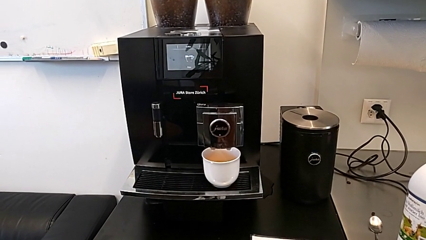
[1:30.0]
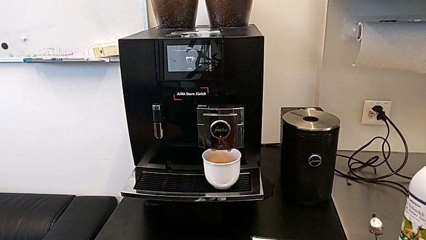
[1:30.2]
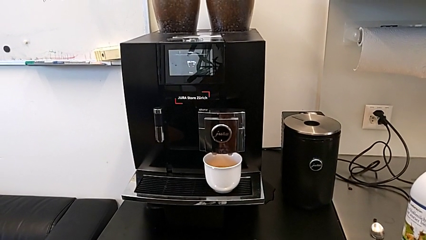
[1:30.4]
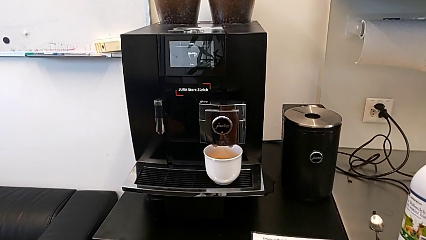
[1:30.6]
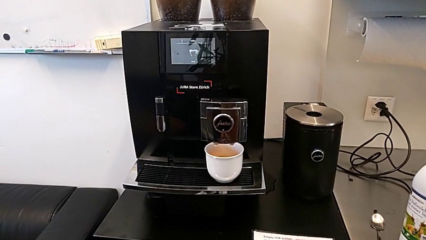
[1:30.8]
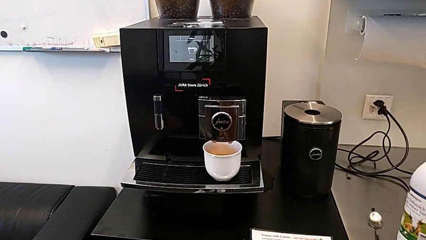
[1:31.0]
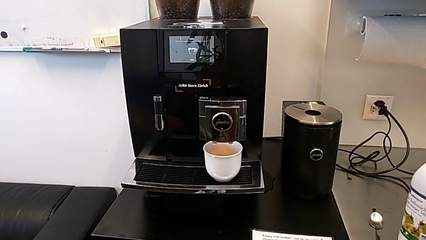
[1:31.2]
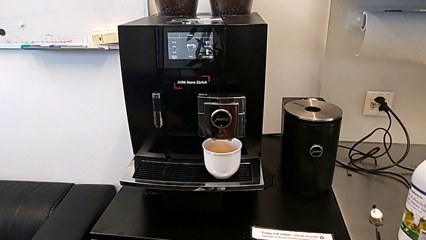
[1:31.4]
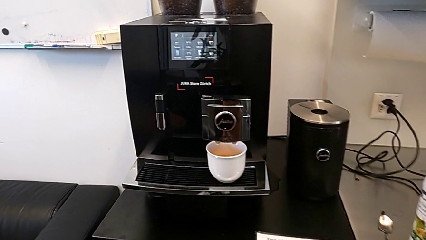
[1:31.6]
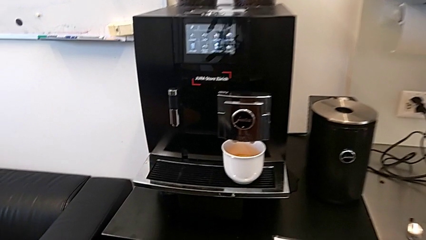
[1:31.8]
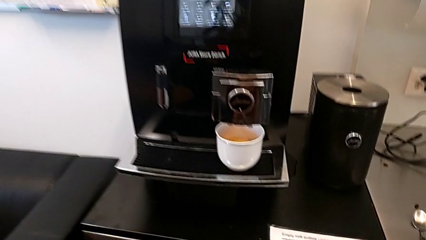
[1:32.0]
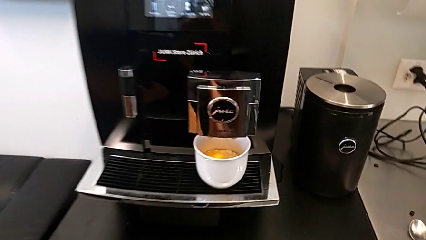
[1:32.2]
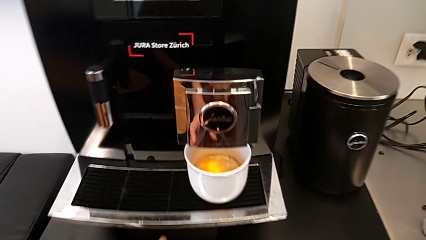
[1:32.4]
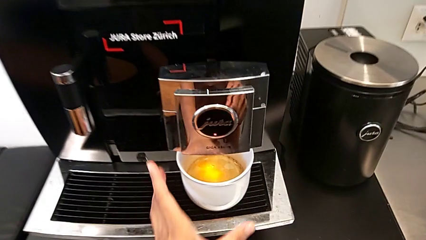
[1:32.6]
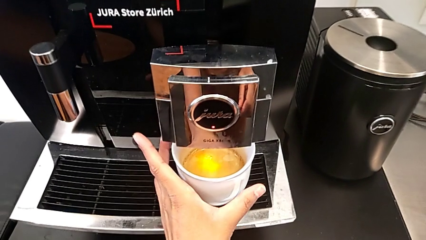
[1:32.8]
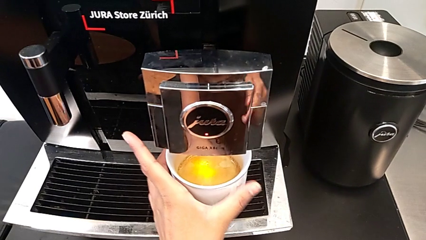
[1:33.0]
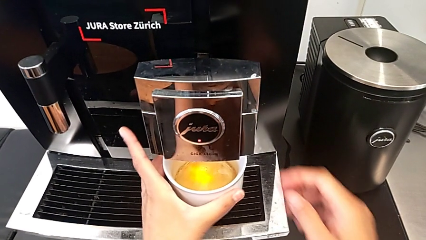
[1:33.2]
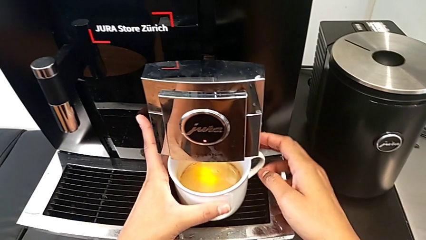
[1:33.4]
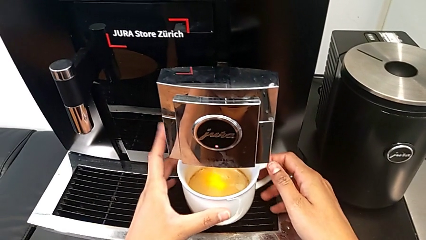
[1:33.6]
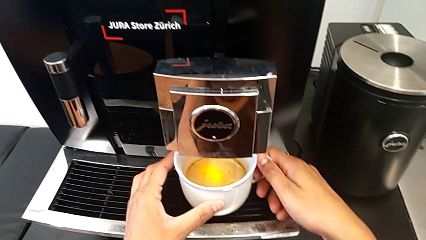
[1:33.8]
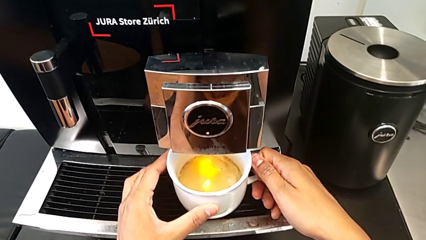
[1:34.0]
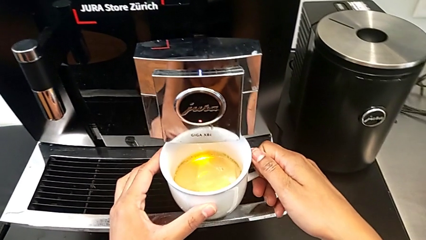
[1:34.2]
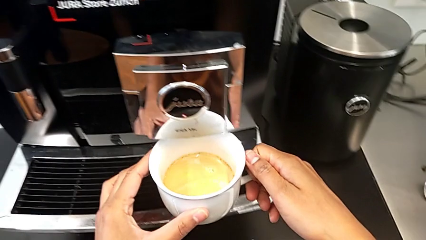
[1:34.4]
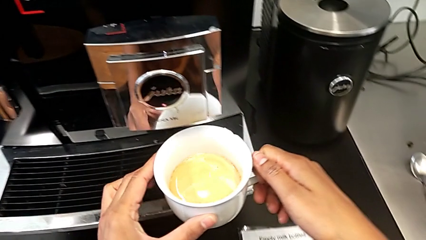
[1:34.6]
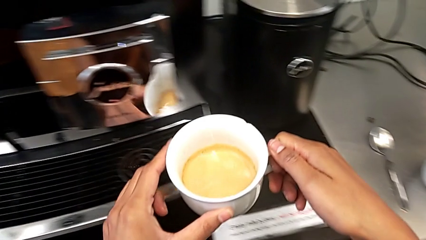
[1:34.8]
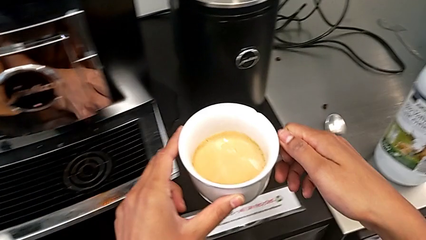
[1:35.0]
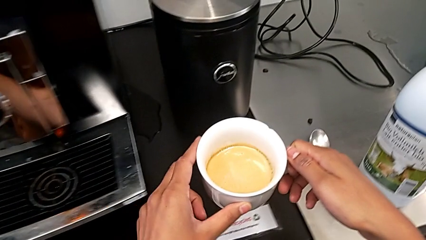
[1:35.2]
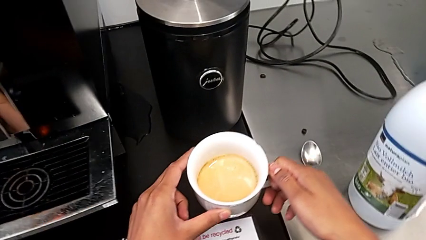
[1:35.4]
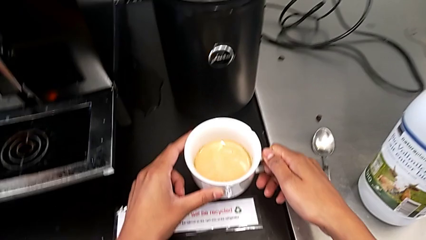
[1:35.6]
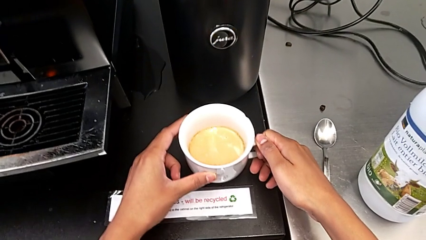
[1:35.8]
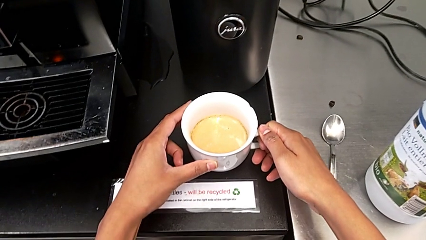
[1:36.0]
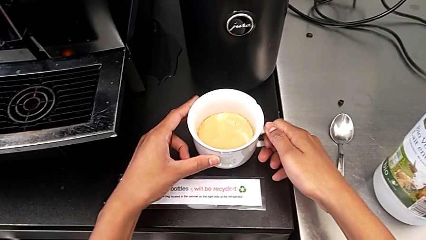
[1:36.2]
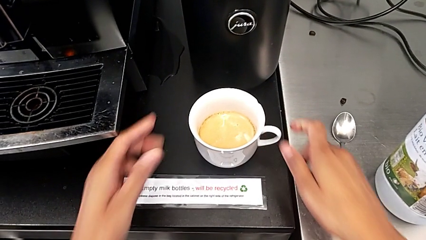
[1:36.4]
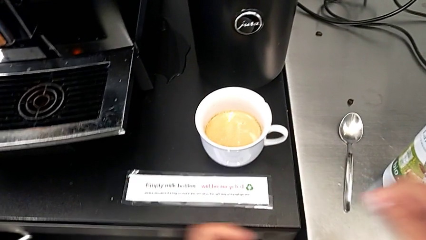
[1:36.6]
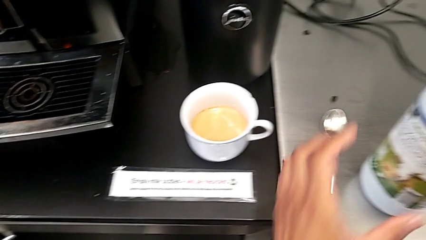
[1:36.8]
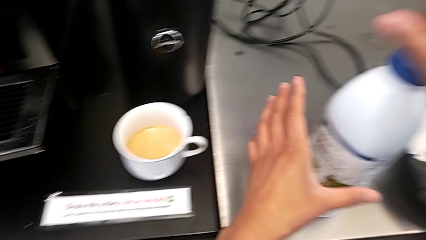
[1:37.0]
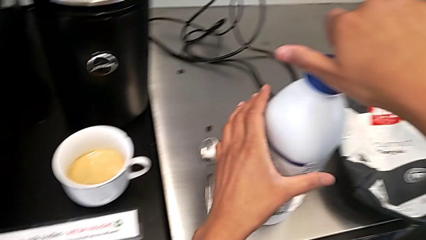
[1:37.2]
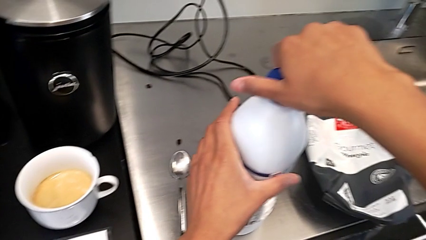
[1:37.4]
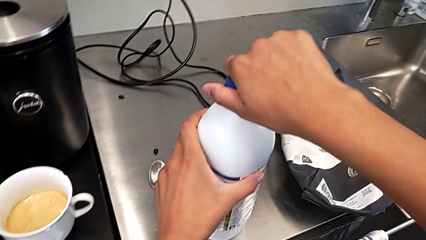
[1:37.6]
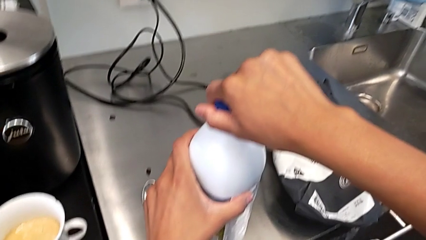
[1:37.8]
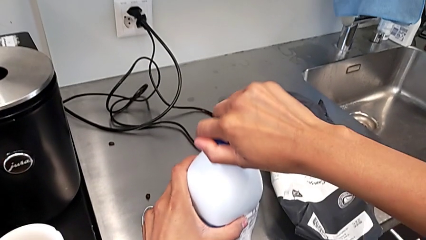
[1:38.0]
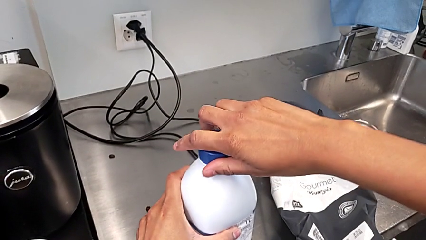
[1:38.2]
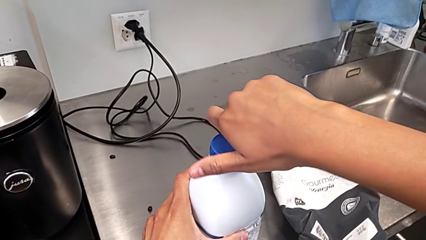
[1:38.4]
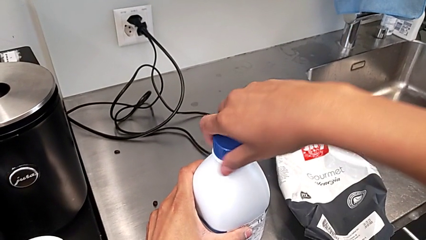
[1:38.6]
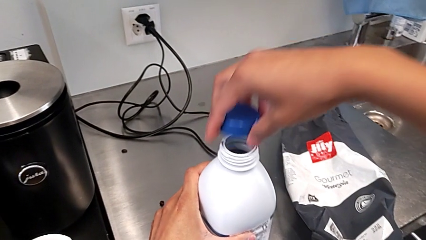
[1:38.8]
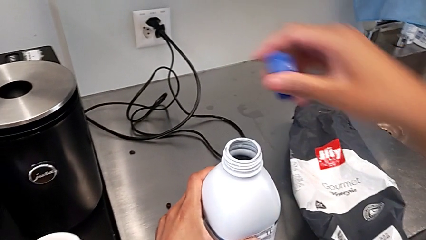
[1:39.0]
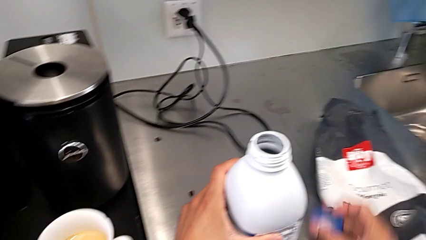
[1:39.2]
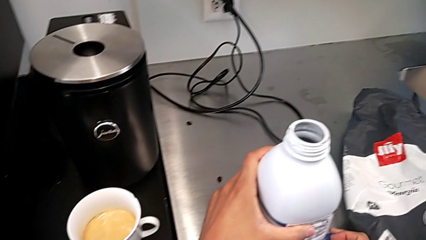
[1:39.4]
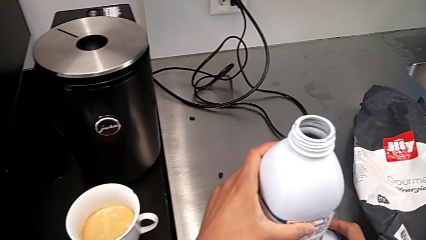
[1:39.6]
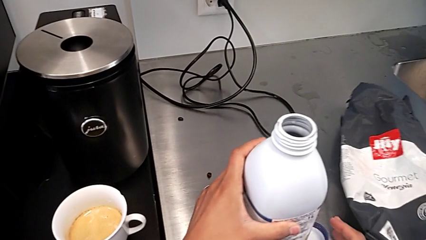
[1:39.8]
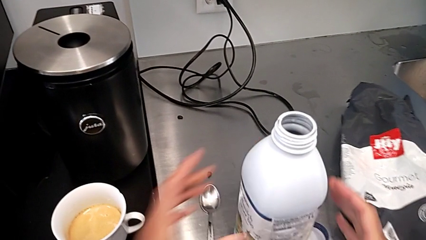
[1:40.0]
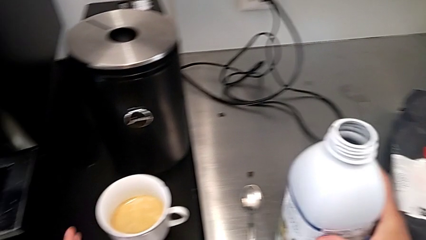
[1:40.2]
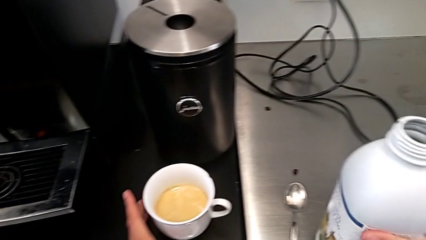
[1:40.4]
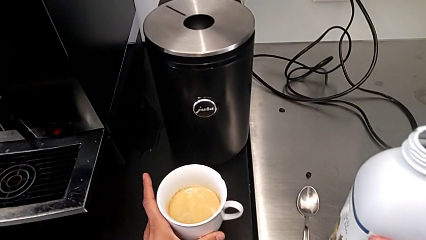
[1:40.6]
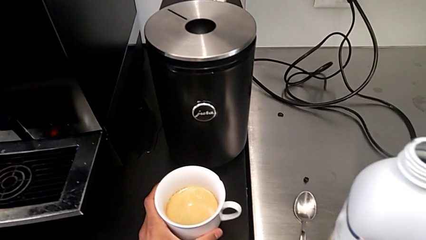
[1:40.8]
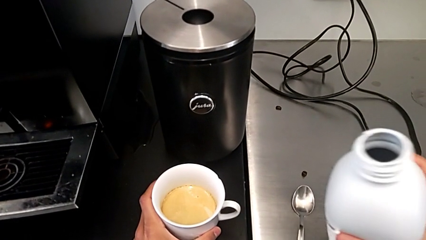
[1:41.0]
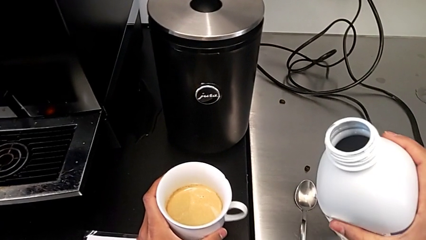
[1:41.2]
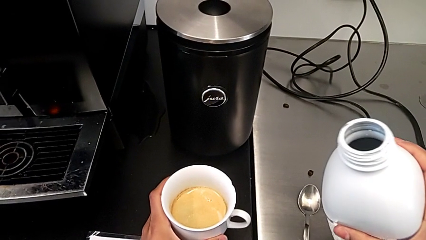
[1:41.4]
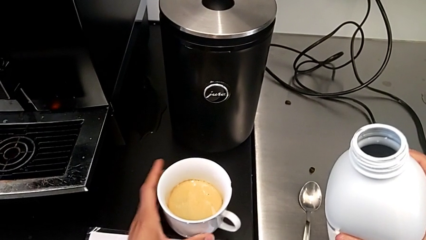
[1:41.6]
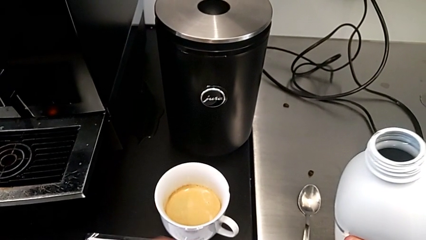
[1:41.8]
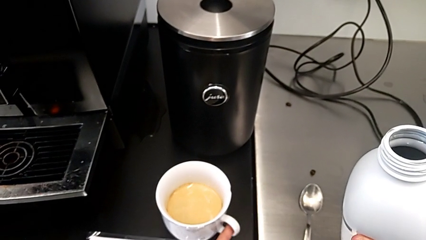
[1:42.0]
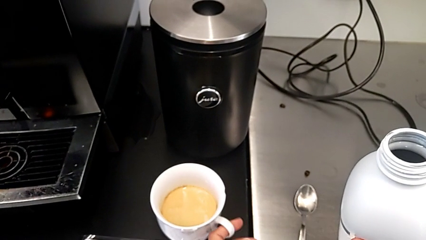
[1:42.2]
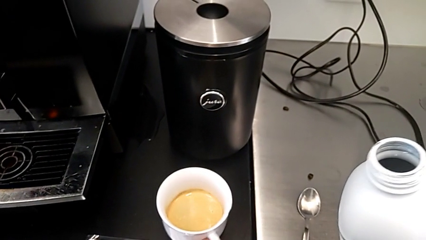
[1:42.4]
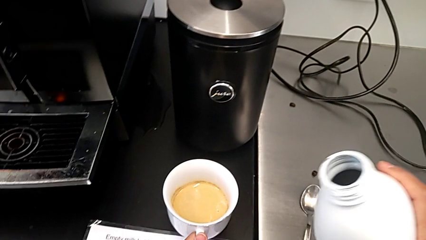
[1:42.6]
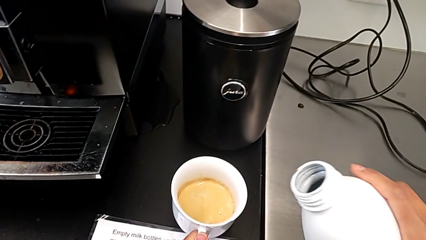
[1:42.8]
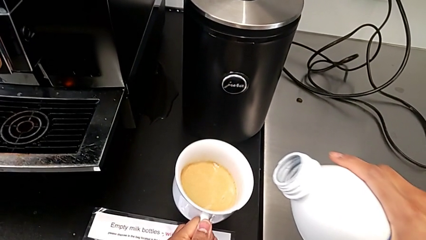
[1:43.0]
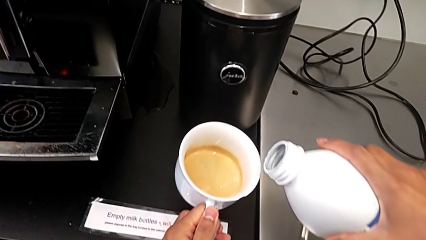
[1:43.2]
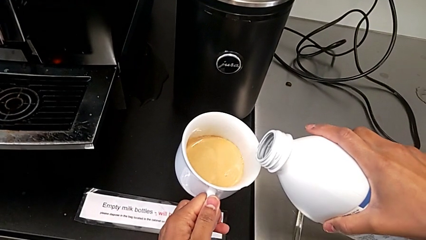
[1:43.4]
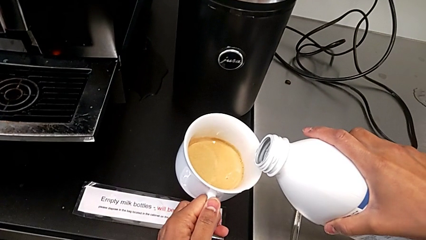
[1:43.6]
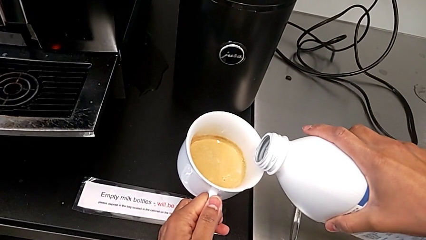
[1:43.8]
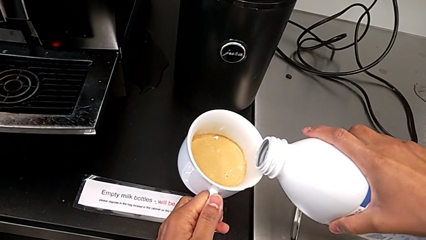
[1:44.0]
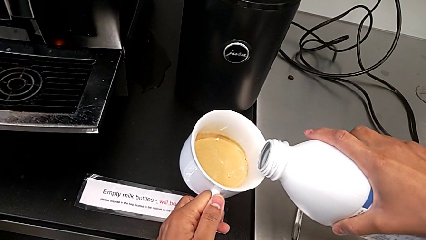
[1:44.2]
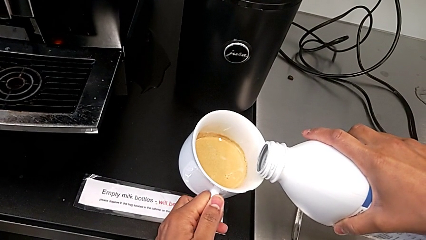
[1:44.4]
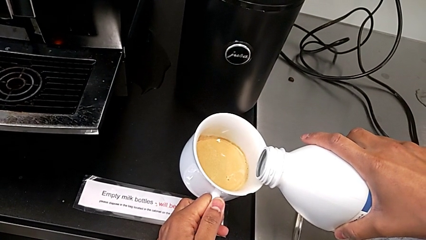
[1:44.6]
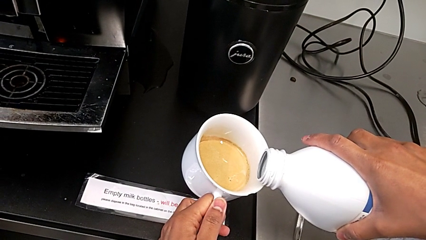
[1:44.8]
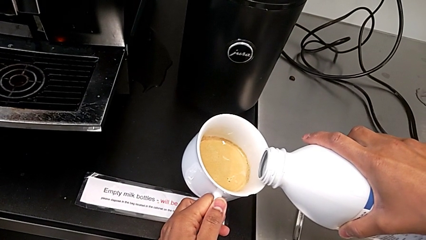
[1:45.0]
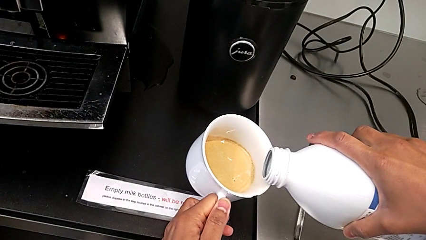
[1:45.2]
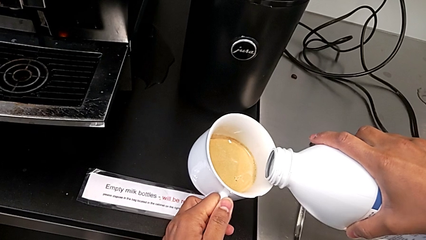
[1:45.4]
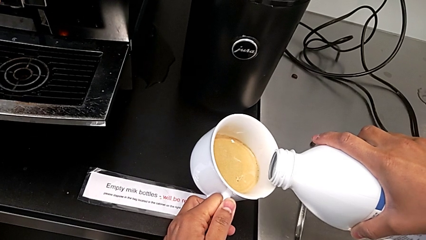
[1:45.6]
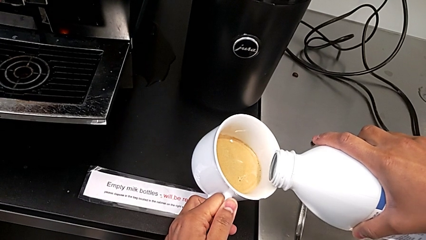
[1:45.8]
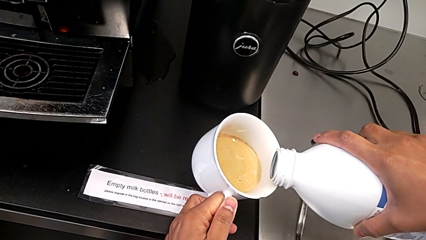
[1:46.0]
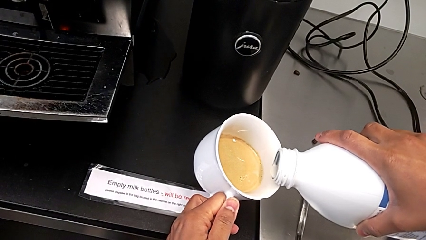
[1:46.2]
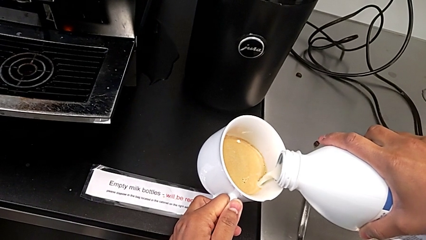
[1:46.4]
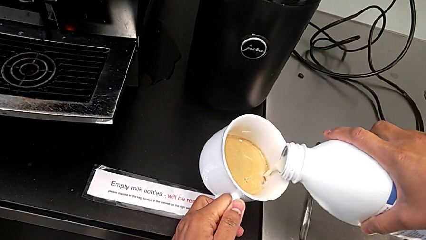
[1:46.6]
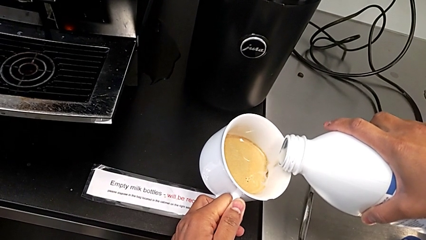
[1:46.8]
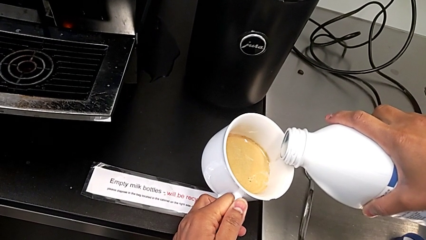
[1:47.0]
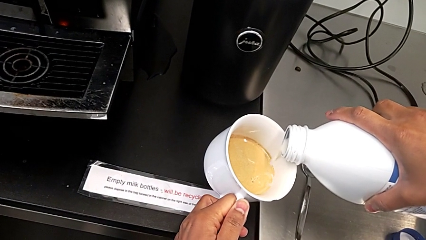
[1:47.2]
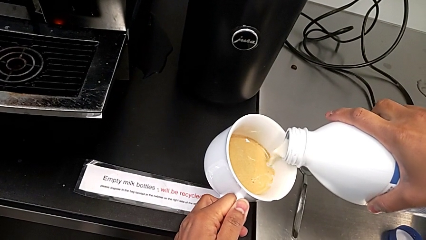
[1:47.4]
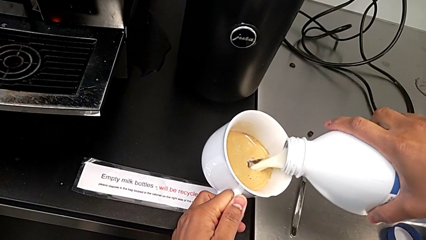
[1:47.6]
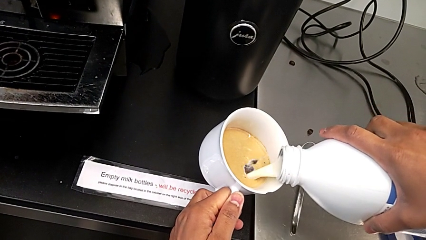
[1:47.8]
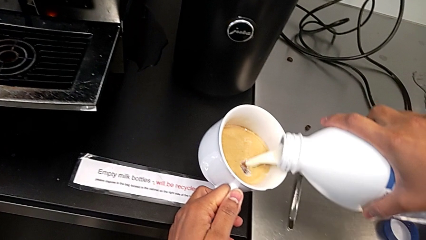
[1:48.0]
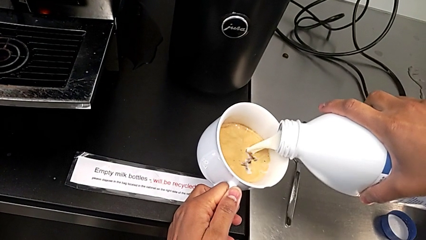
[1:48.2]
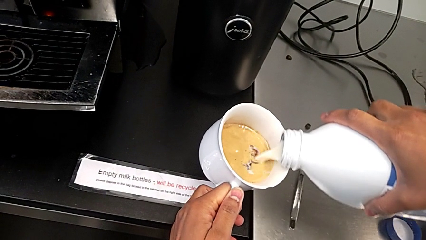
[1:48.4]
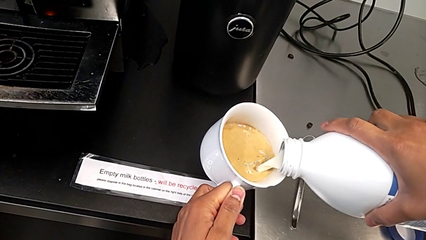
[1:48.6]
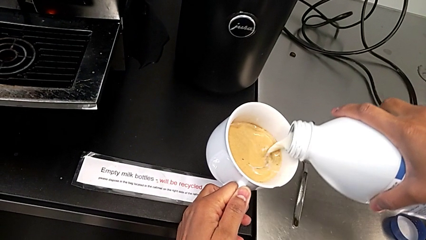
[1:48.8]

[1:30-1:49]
The camera wearer is adding milk to their cup of coffee. They grab the cup, lift it, grab the milk, open it, grab the cup, lift it and pour the milk.
